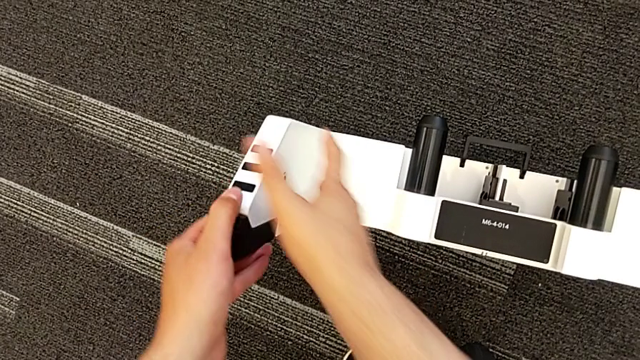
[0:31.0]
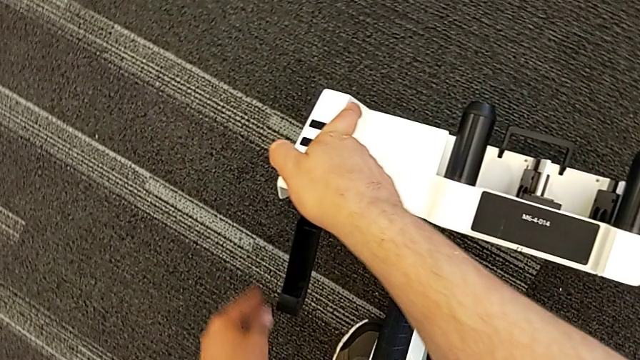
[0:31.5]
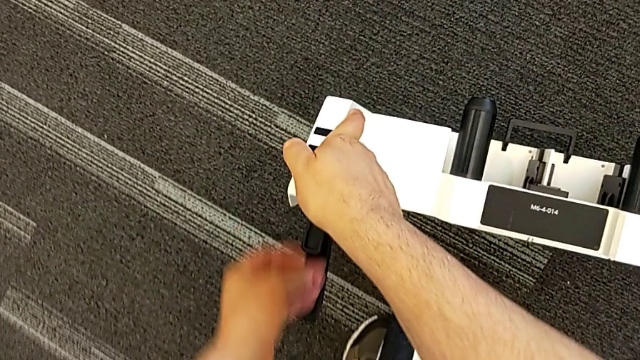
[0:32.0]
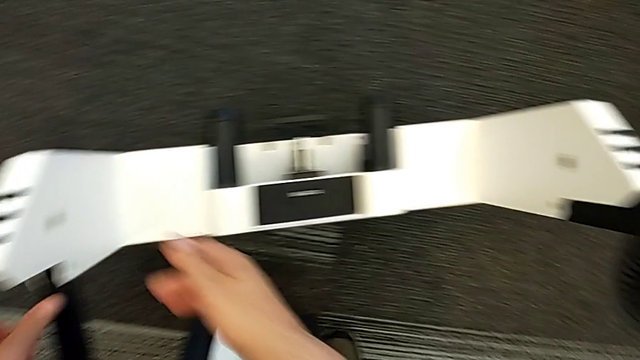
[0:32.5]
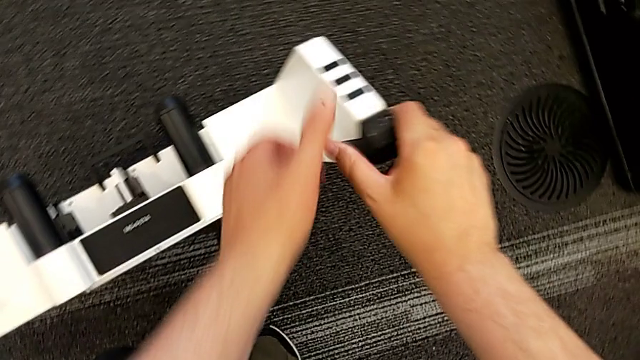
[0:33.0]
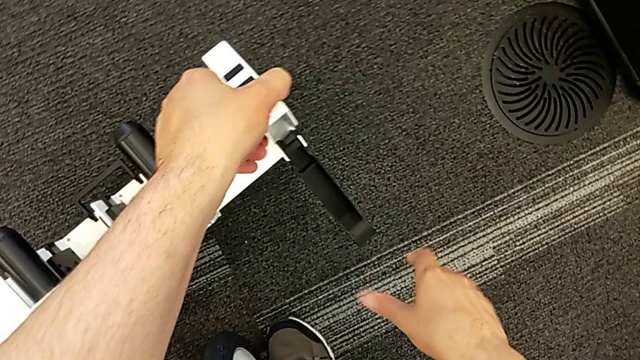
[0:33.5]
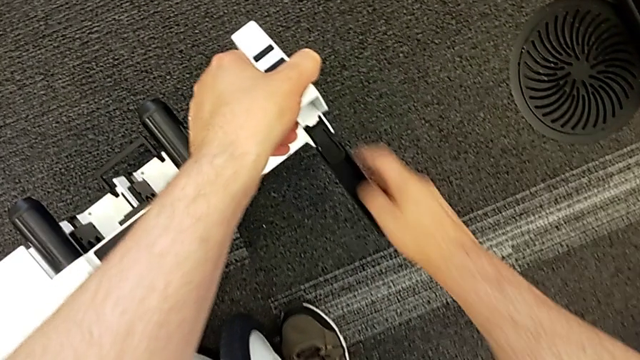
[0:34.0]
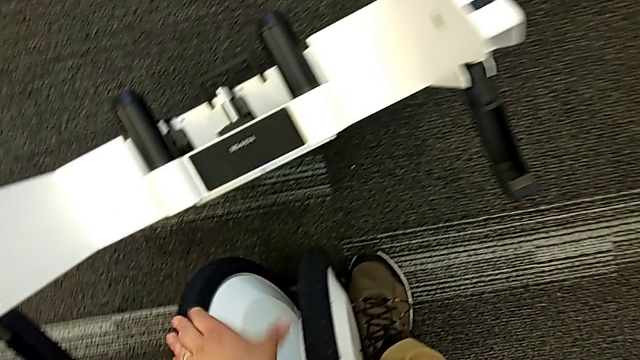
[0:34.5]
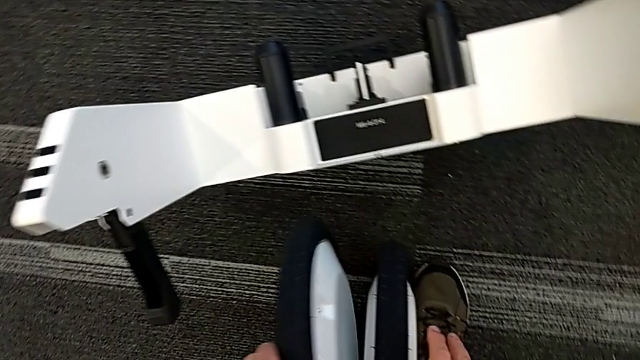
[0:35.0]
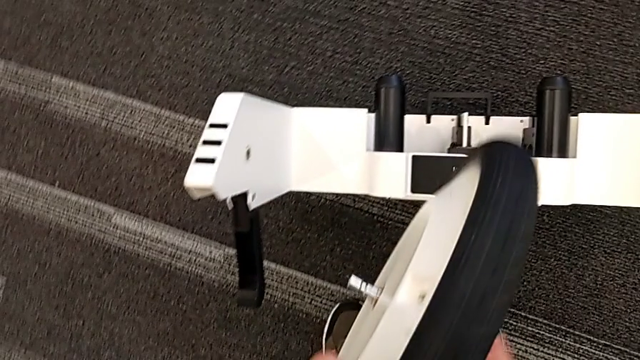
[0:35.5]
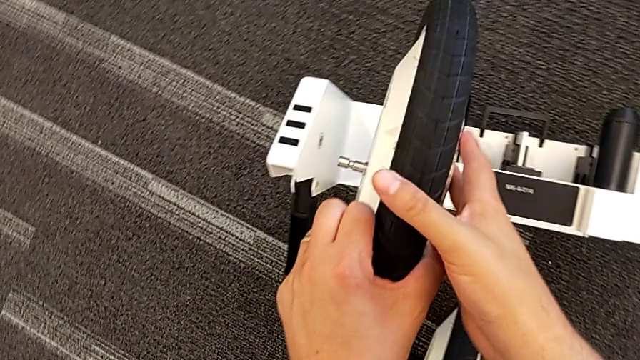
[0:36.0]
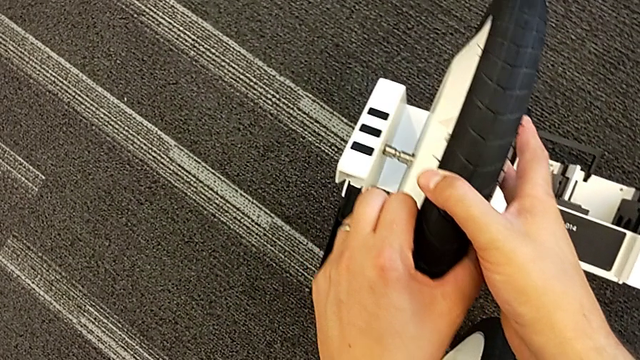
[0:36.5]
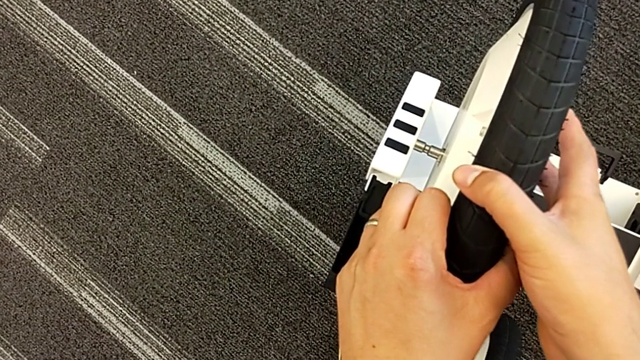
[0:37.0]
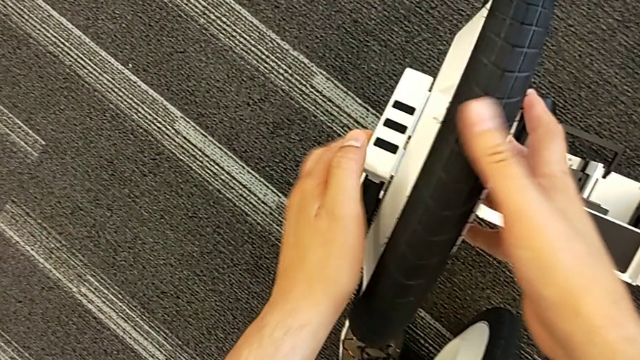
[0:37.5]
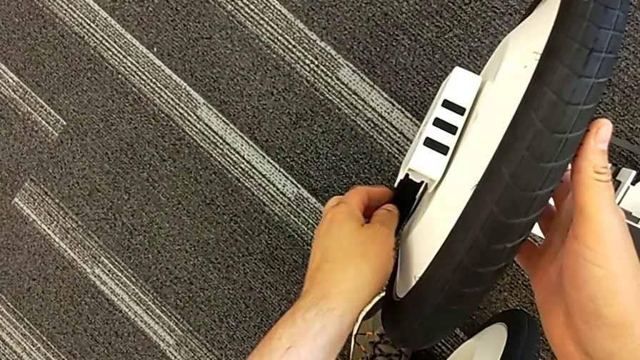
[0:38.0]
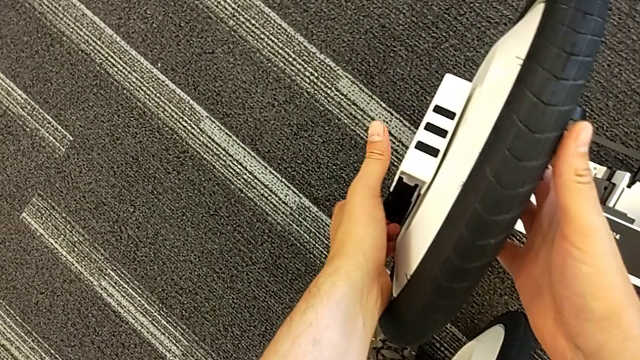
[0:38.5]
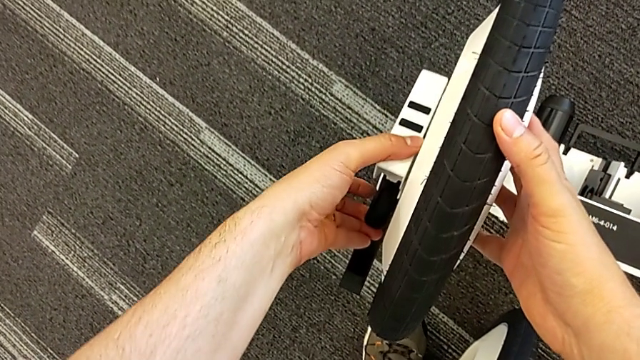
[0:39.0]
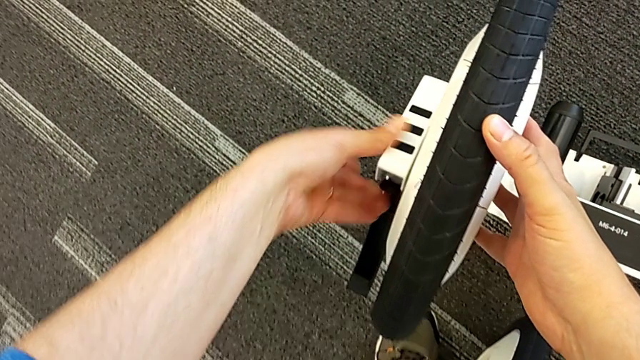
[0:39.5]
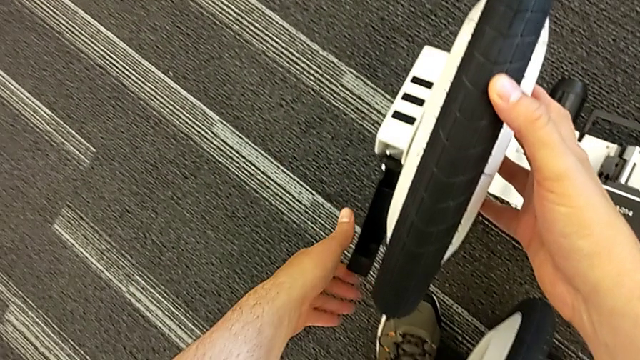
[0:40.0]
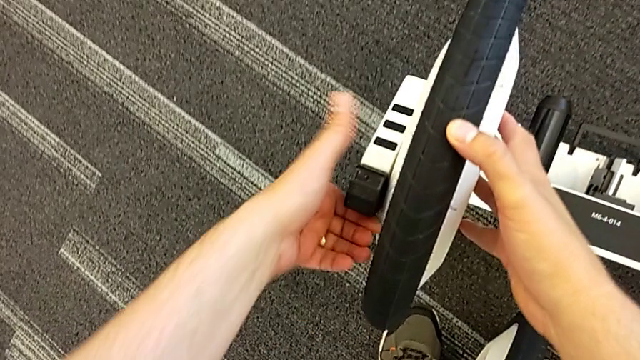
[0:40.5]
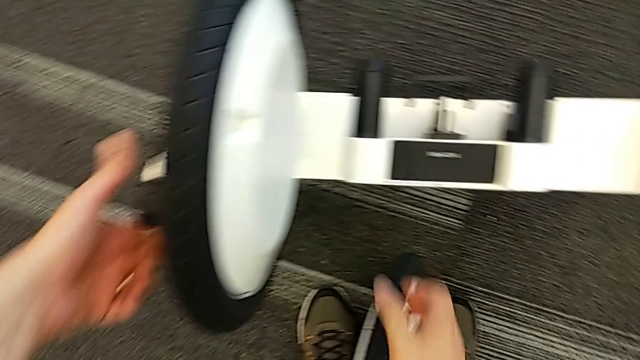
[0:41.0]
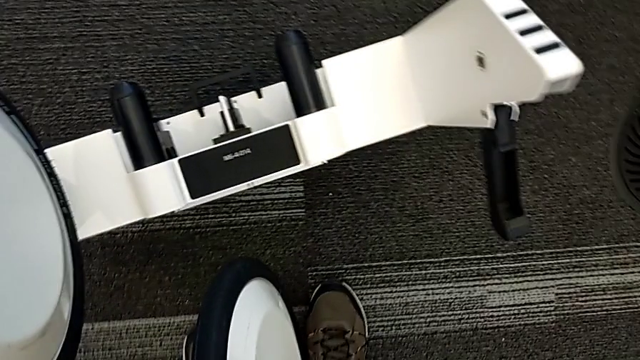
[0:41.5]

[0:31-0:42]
The camera wearer is attaching the wheel unit and the wheel. They open the first kickstand, open the second kickstand, grab the first wheel, assemble it and lock the wheel.

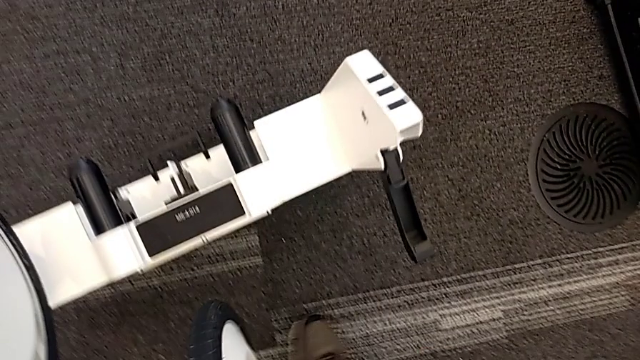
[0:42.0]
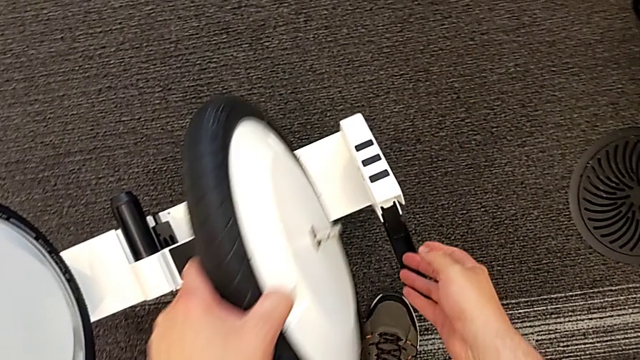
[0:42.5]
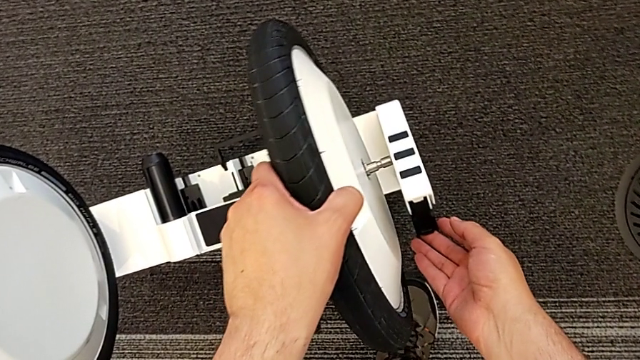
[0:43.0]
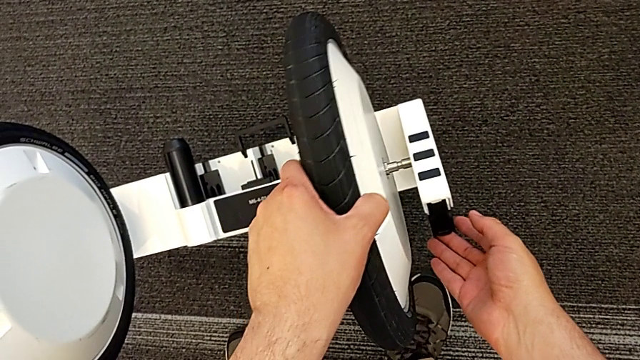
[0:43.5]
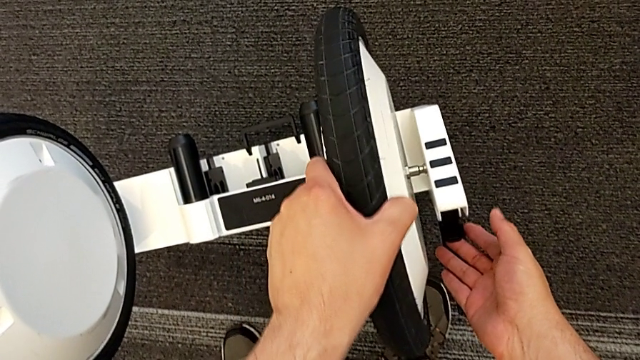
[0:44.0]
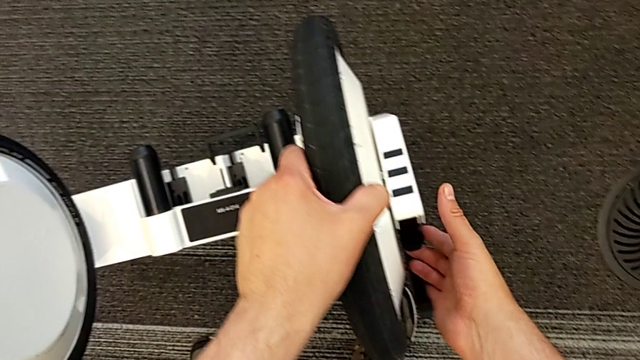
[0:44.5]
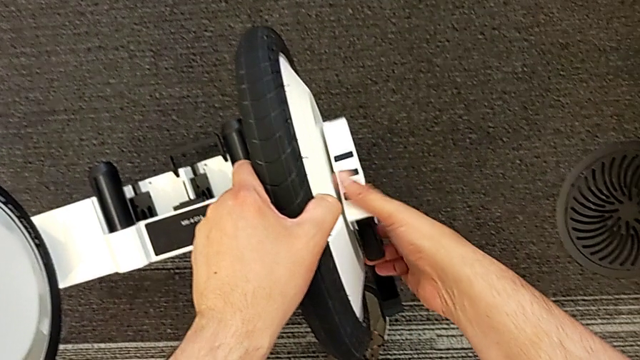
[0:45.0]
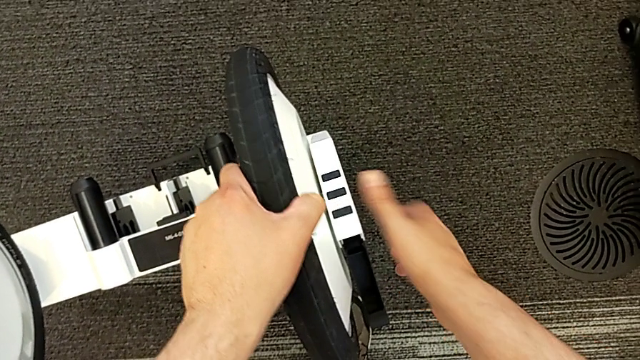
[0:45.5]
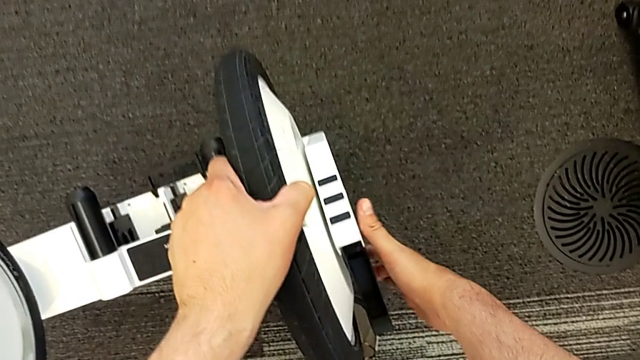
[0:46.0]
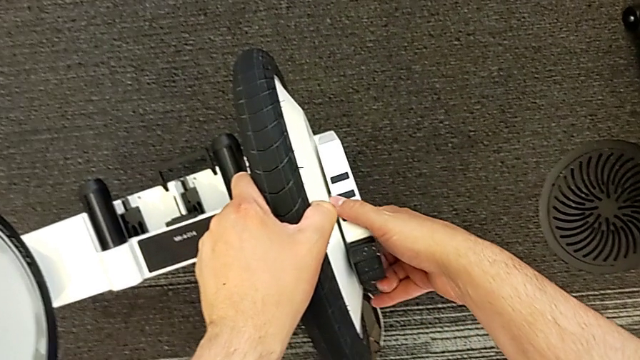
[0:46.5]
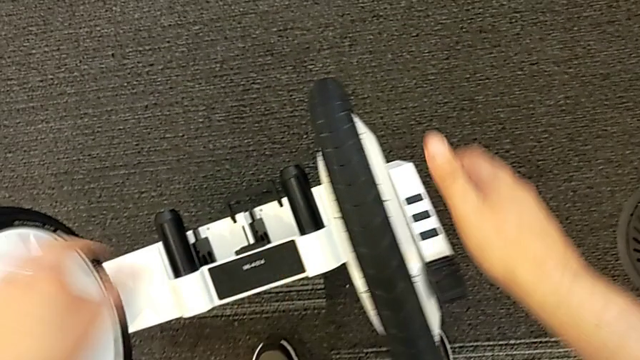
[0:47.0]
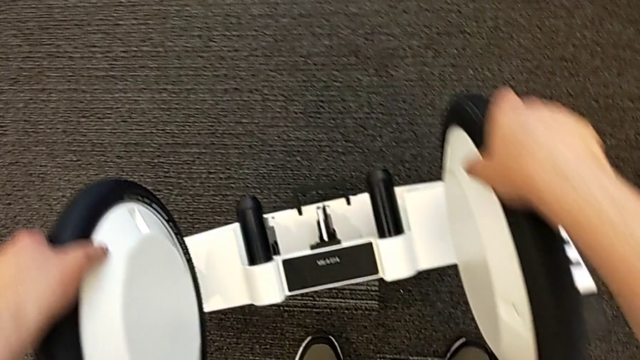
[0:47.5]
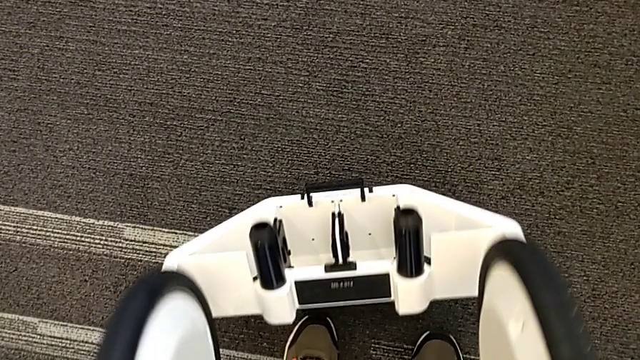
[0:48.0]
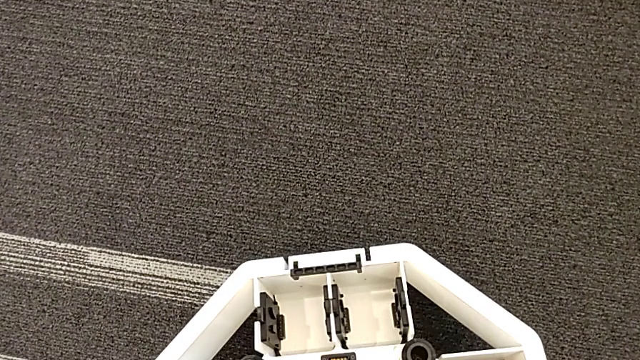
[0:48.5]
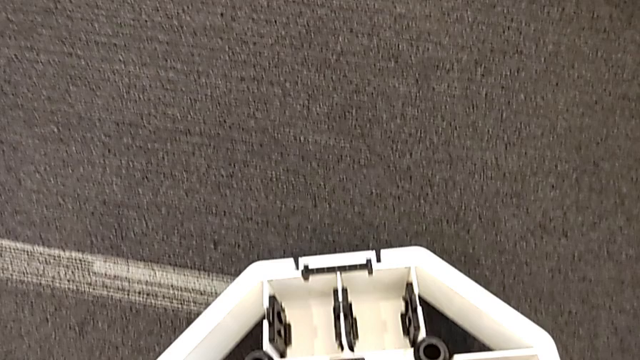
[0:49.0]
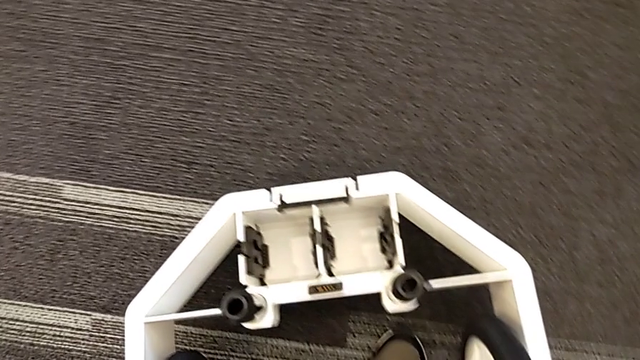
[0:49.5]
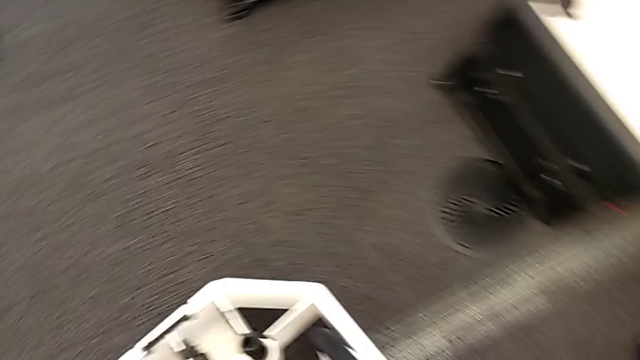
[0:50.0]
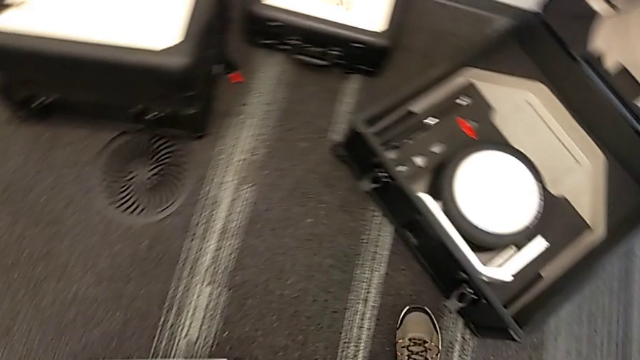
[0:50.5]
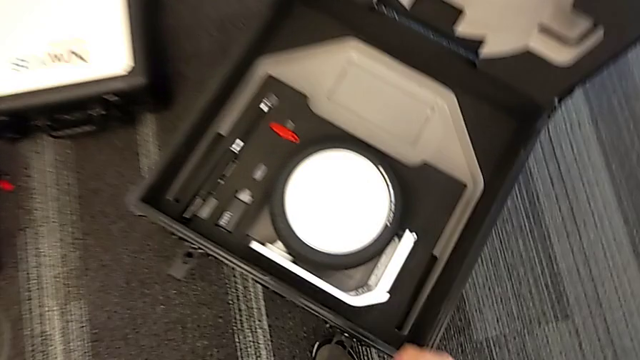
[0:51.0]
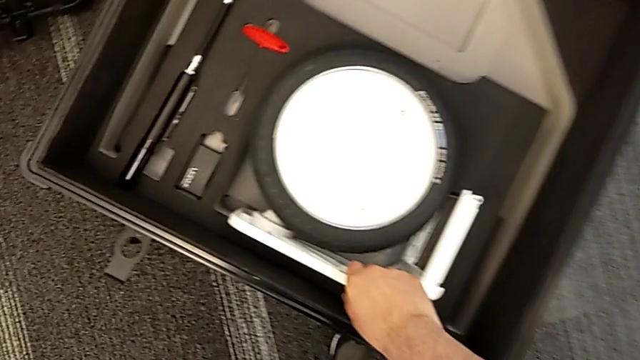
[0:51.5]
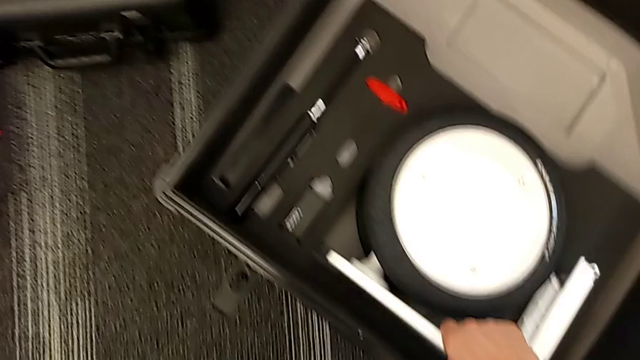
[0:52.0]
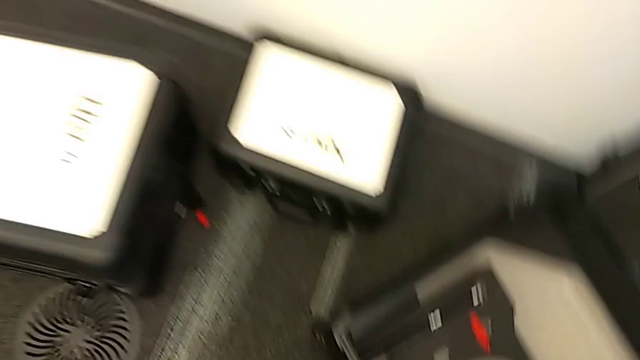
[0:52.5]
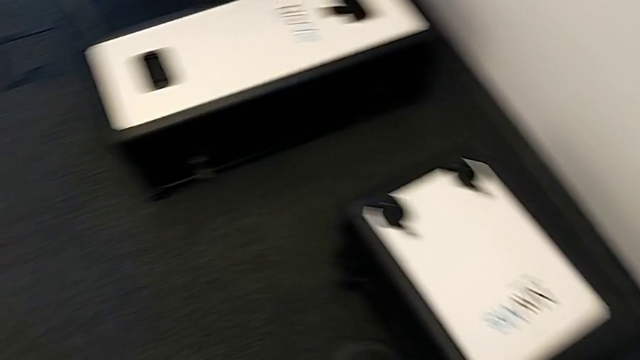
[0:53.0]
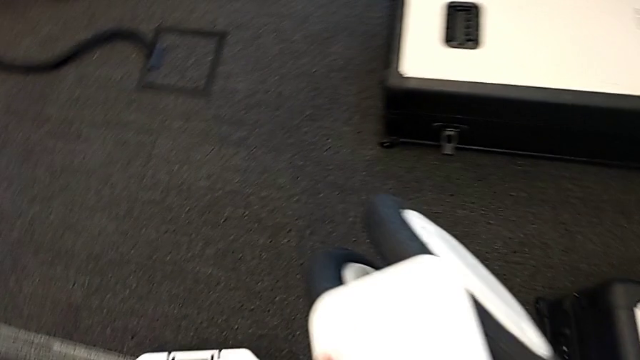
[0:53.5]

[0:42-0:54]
The camera wearer is attaching the wheel unit and the wheel. They assemble the second wheel, lock it, place the wheel and grab the third wheel.
